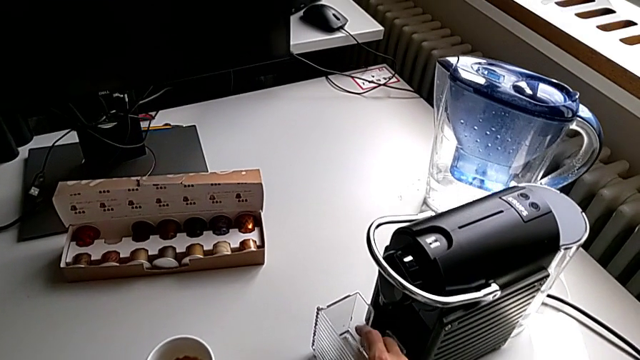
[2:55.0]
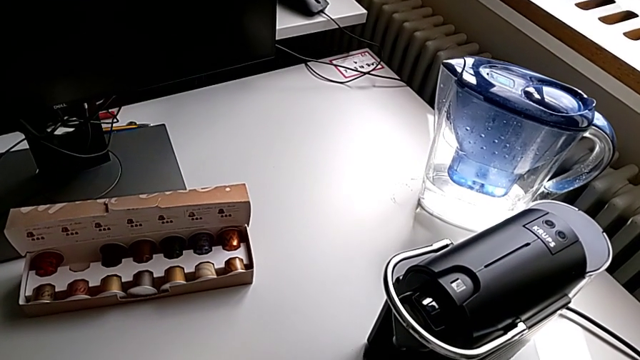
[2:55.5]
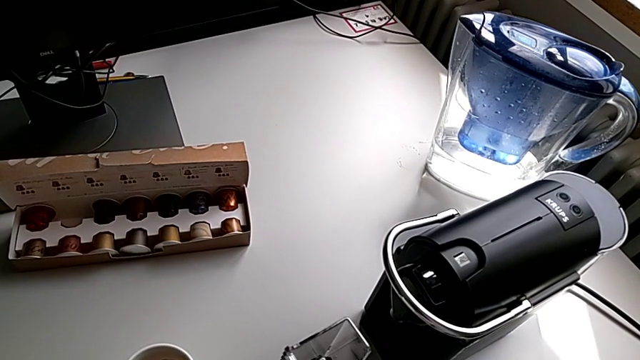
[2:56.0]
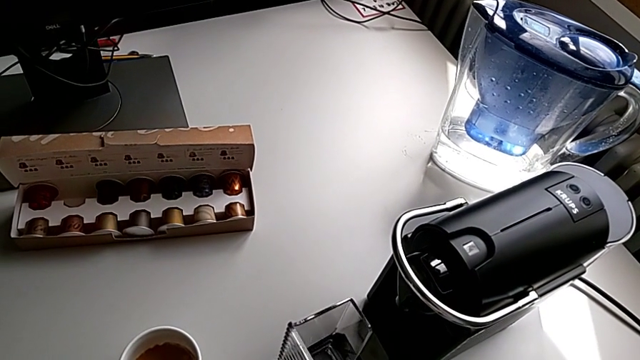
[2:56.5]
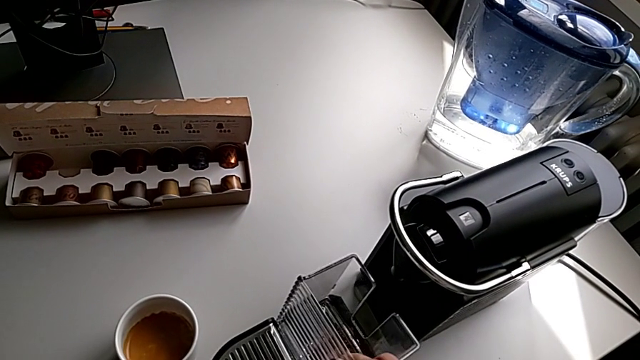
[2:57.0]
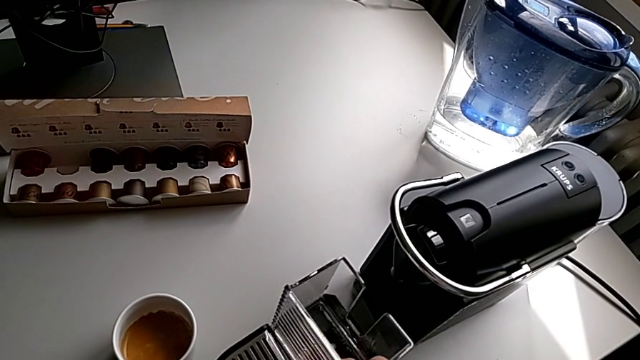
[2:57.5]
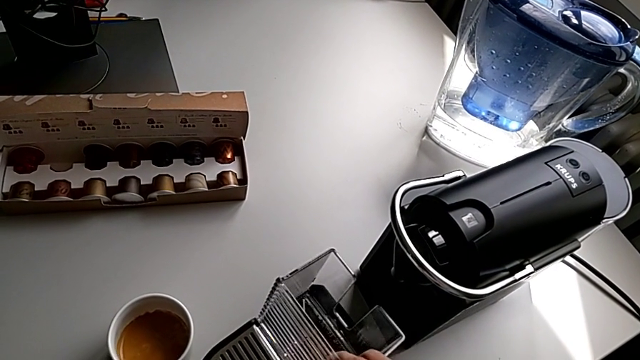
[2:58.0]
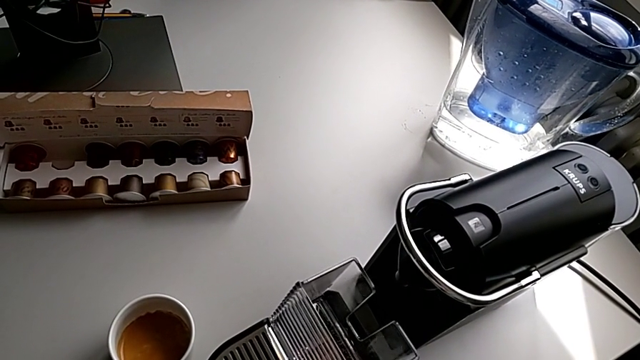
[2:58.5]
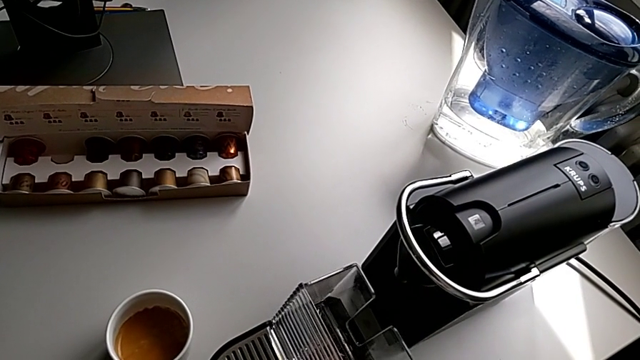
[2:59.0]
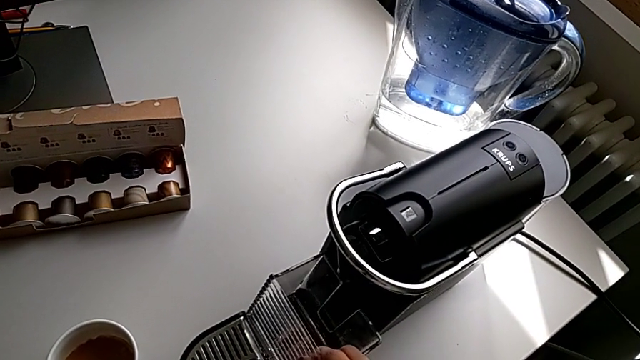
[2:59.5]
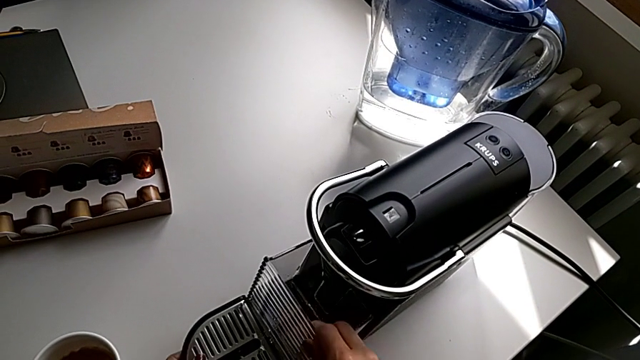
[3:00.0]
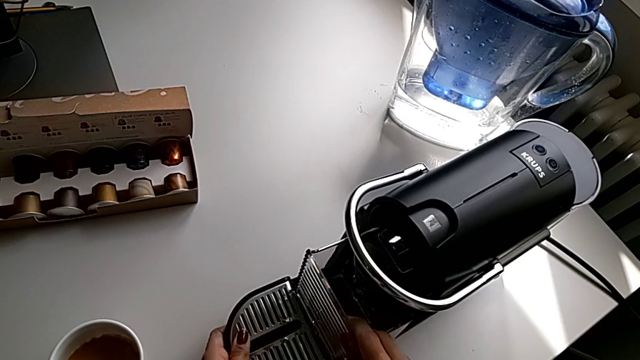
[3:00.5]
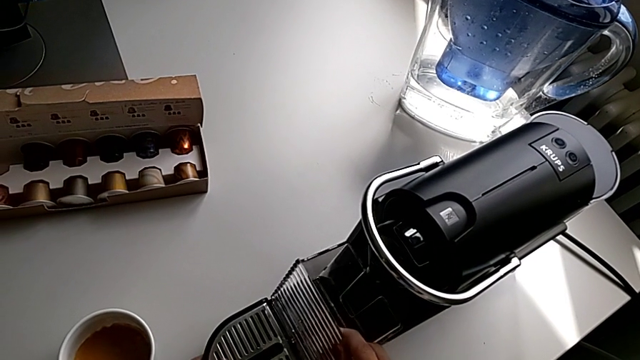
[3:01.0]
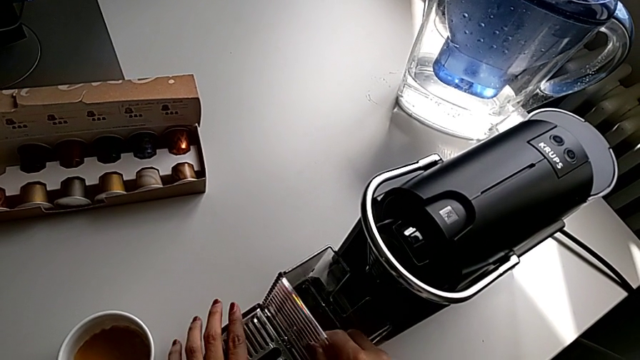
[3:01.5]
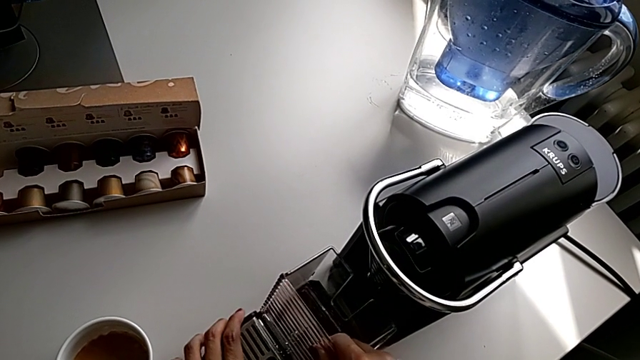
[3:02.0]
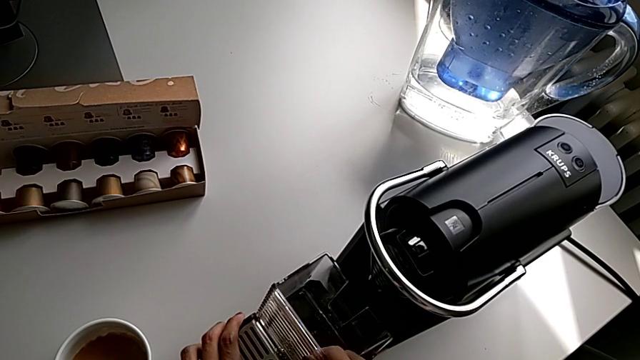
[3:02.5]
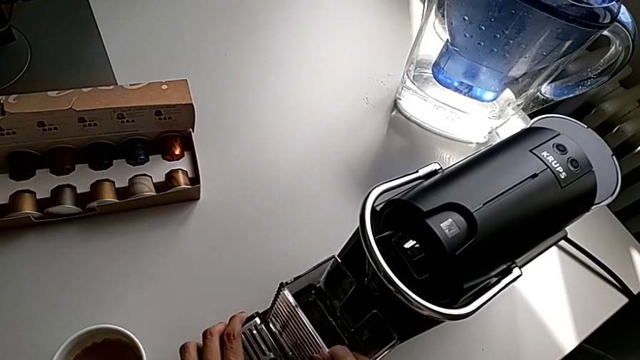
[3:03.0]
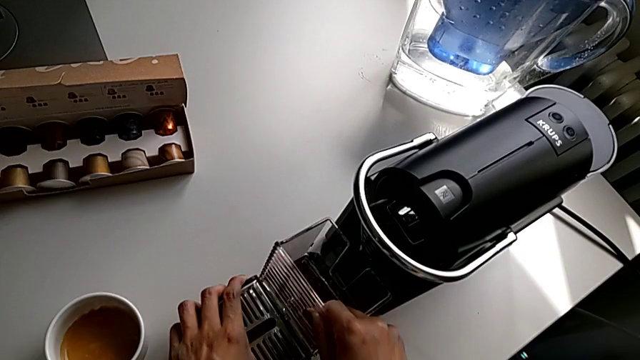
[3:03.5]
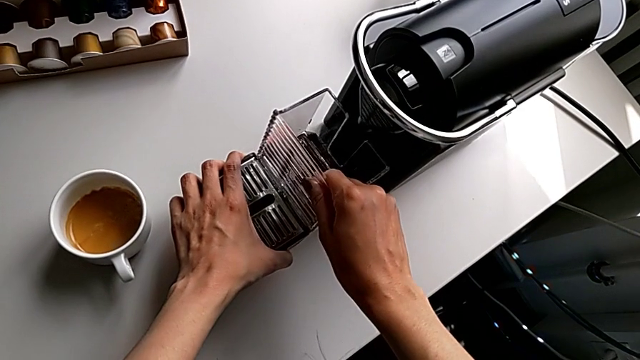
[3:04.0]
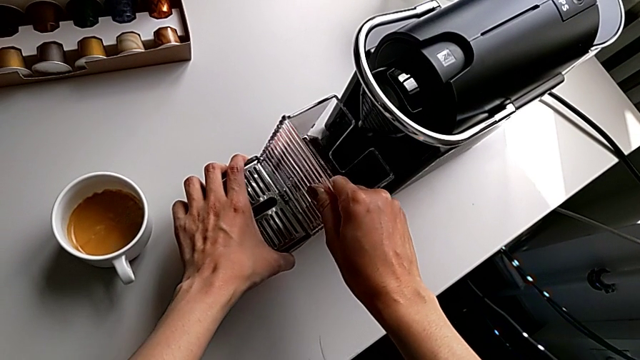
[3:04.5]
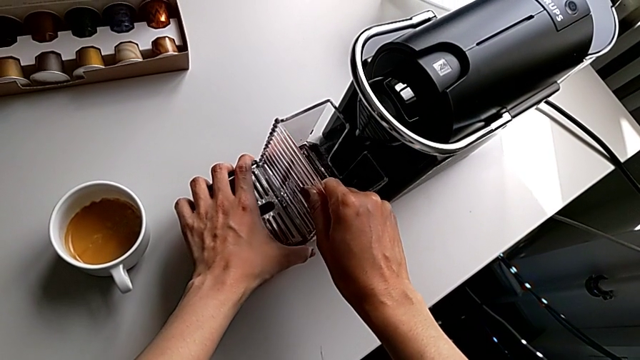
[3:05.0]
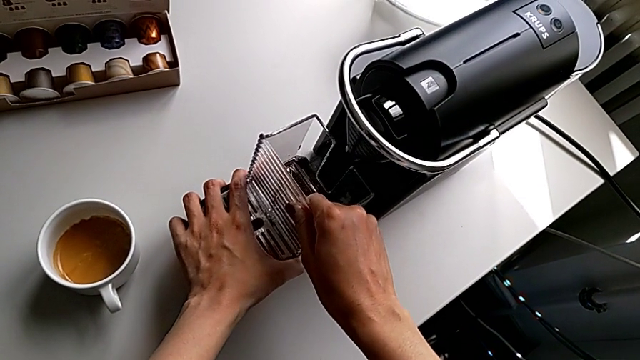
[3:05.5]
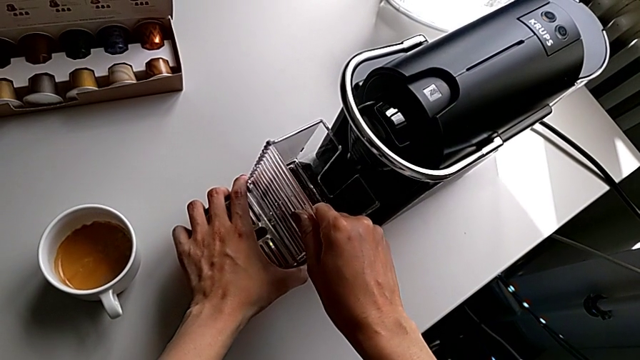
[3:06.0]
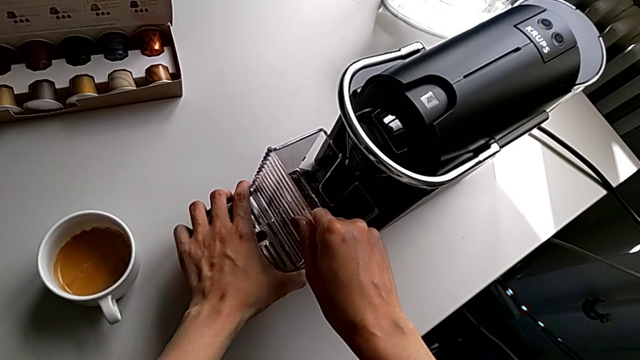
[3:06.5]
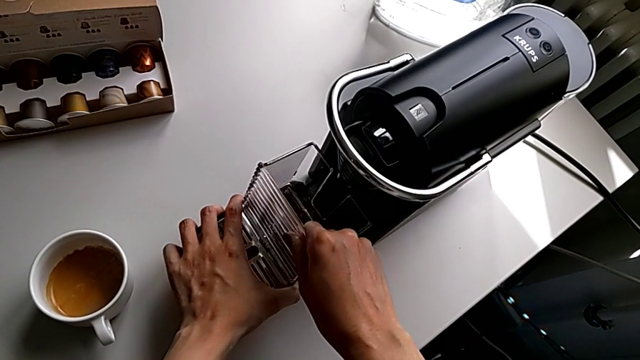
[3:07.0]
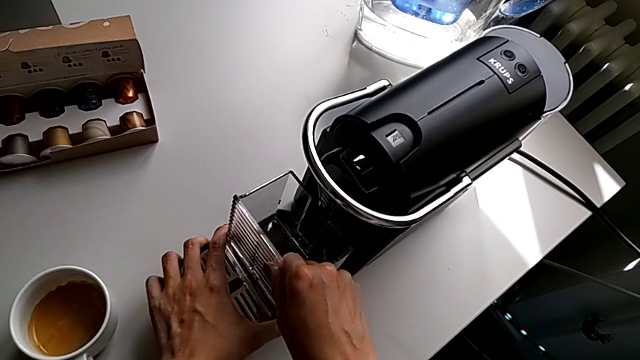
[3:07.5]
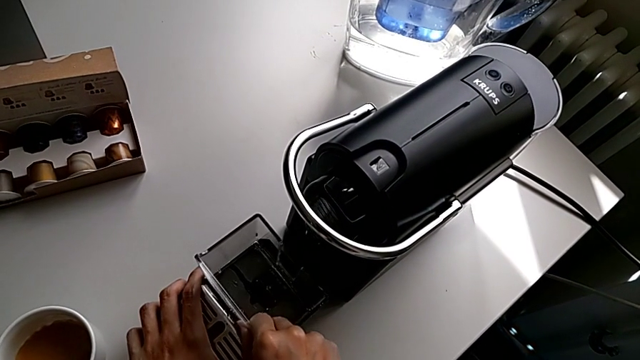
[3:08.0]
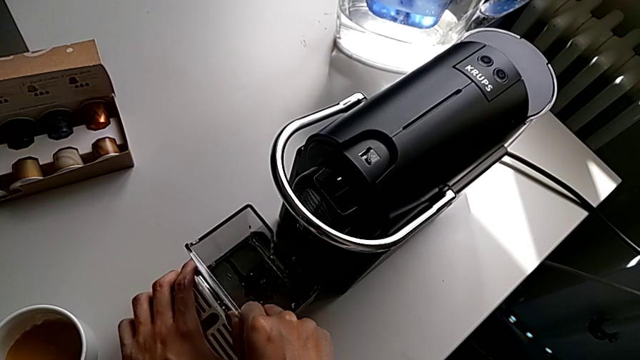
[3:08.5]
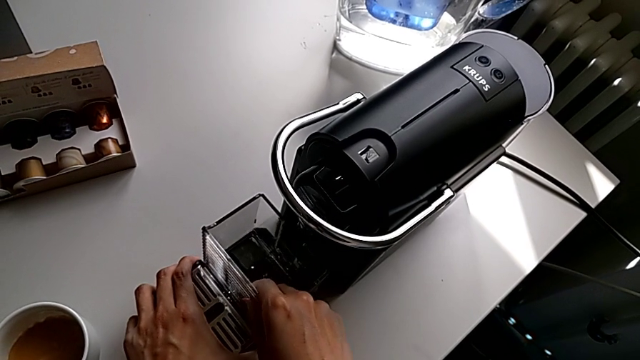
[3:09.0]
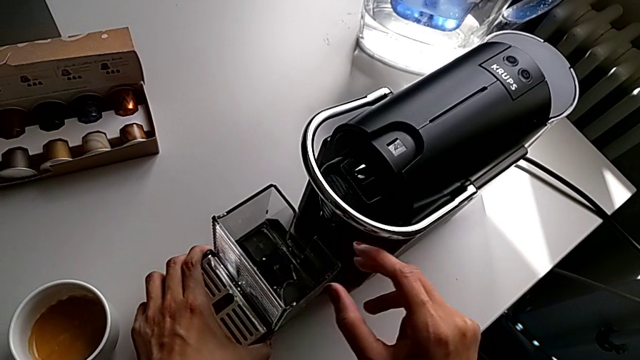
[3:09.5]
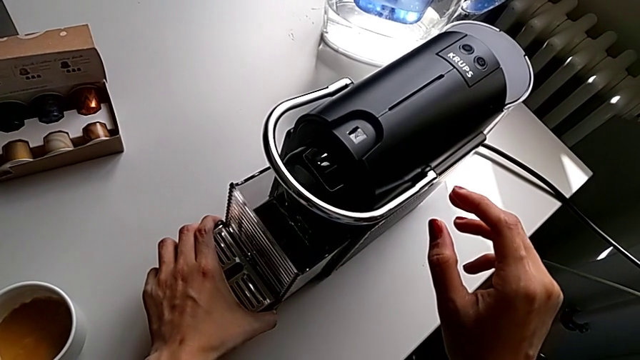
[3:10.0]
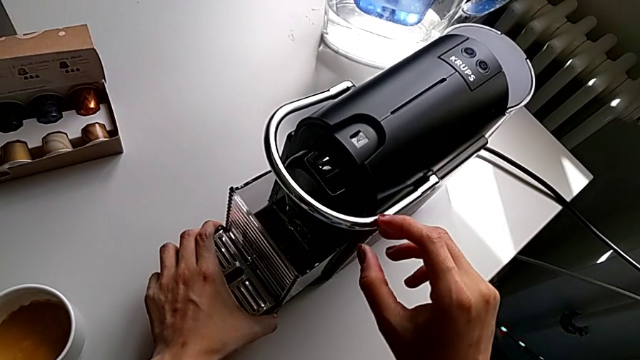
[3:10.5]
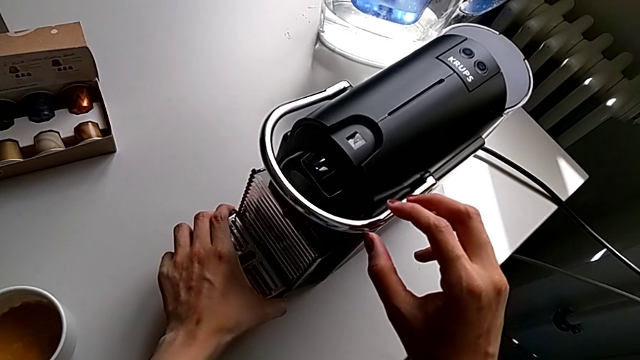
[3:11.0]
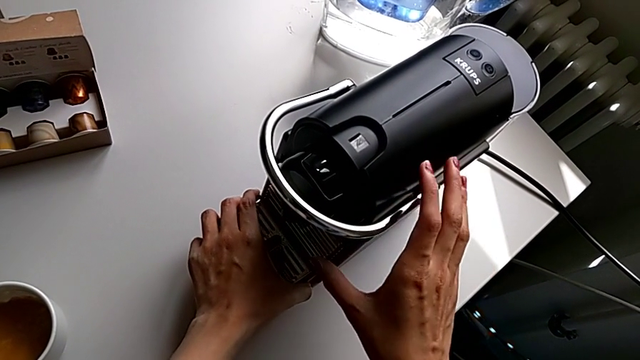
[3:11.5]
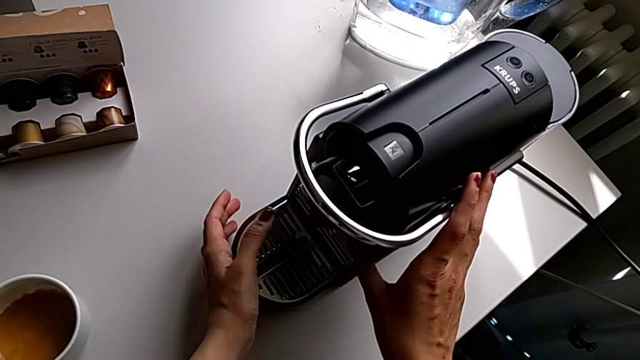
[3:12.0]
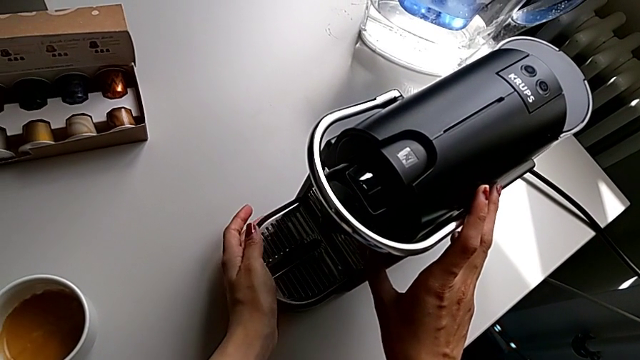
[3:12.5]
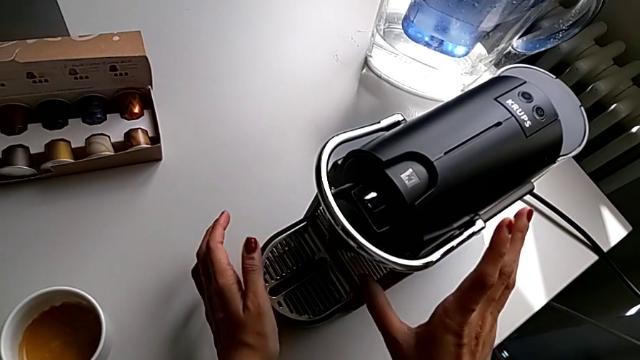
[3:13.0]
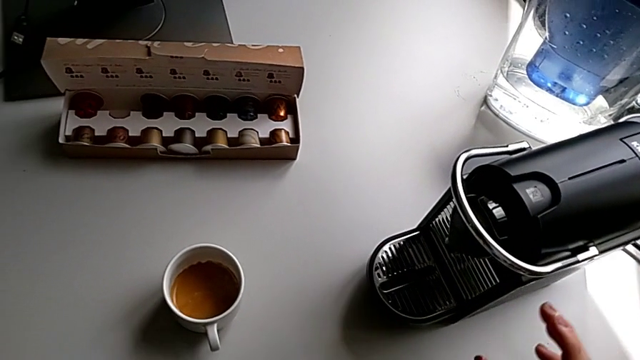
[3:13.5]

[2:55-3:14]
The camera wearer is emptying the drip tray. They assemble the drip tray, wrongly insert it, assemble it and insert the capsule container.
